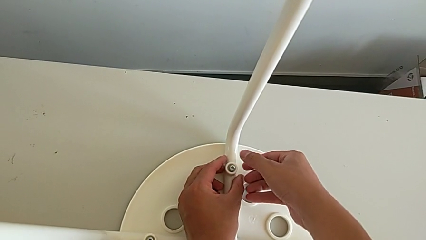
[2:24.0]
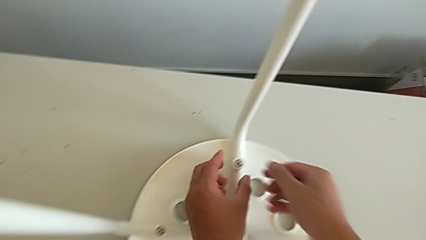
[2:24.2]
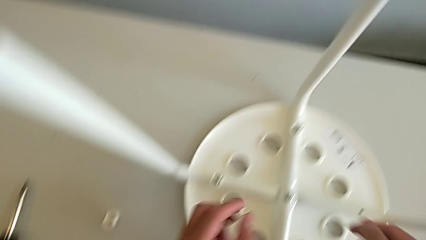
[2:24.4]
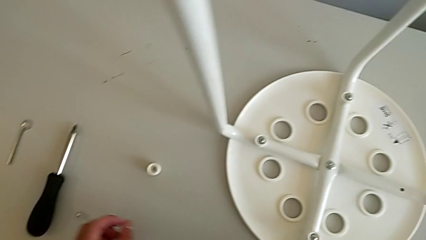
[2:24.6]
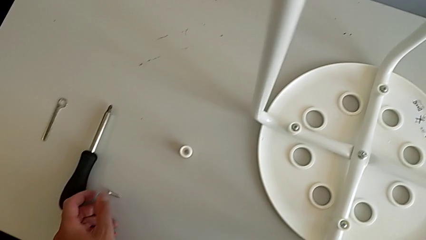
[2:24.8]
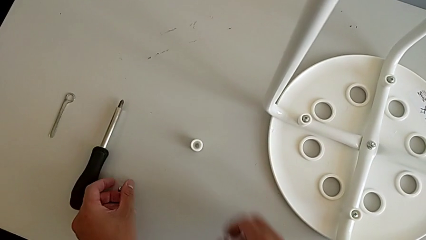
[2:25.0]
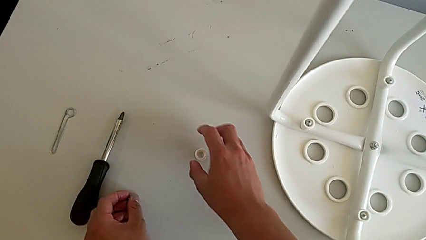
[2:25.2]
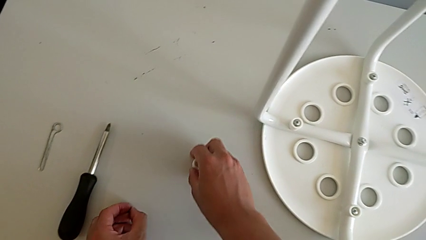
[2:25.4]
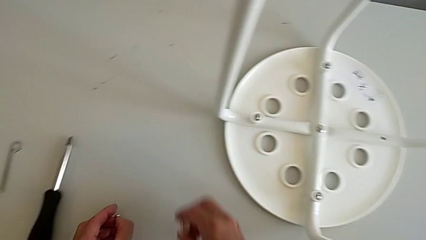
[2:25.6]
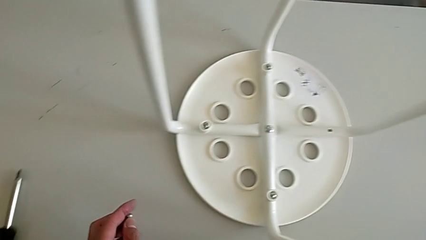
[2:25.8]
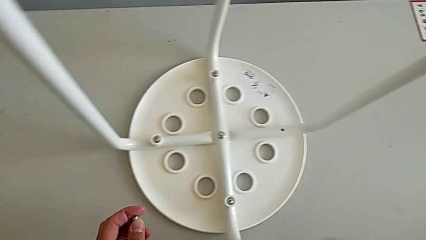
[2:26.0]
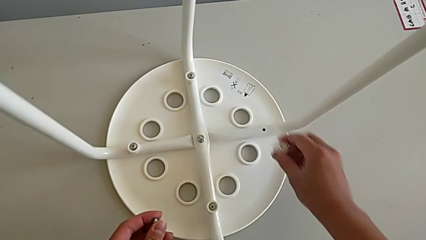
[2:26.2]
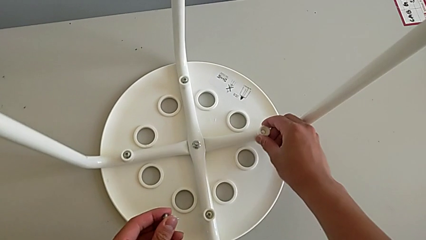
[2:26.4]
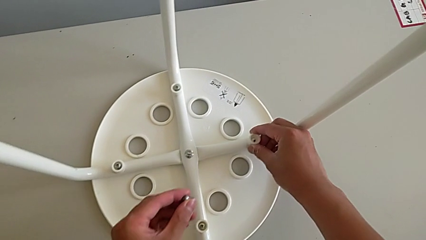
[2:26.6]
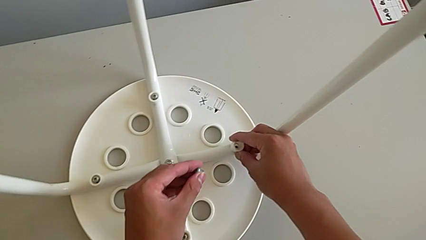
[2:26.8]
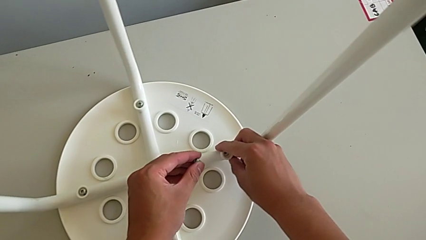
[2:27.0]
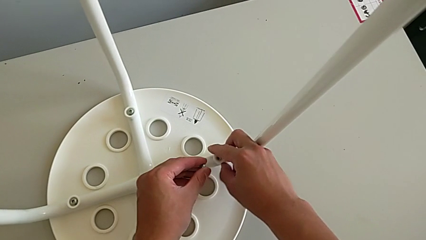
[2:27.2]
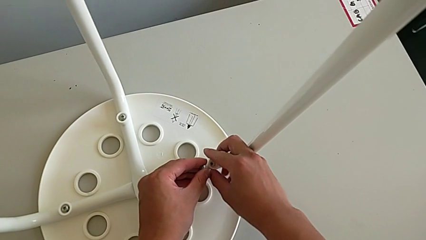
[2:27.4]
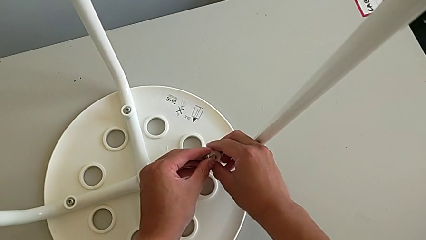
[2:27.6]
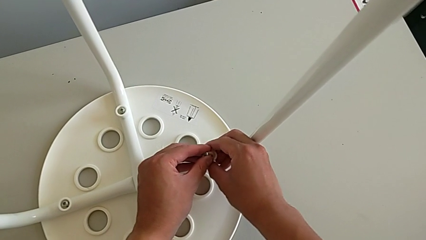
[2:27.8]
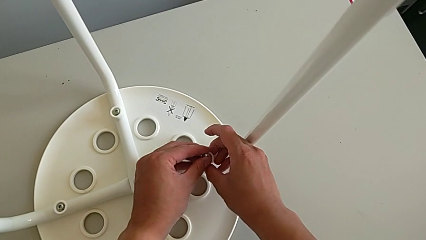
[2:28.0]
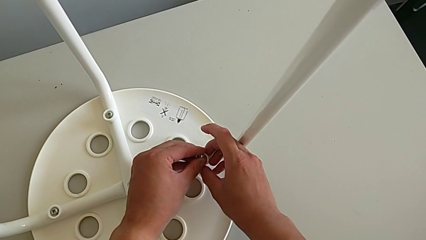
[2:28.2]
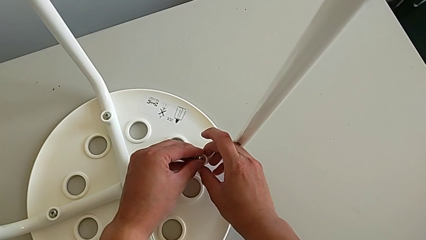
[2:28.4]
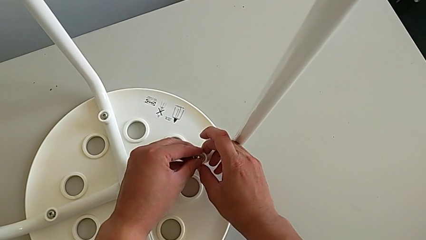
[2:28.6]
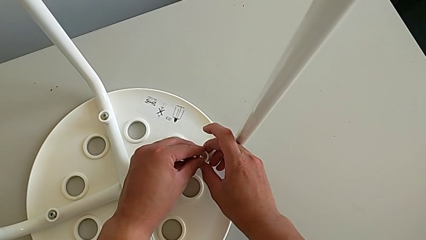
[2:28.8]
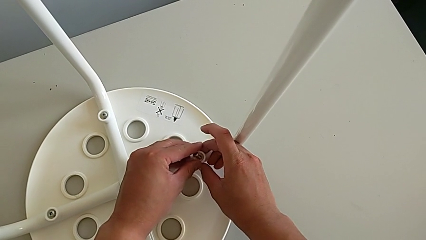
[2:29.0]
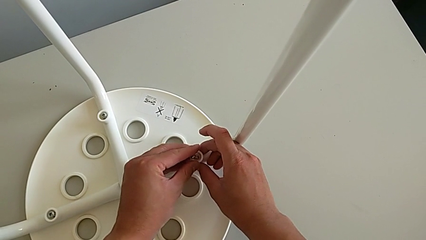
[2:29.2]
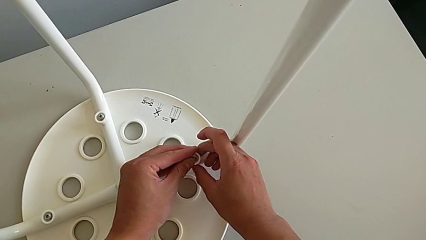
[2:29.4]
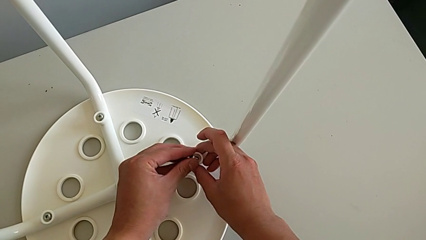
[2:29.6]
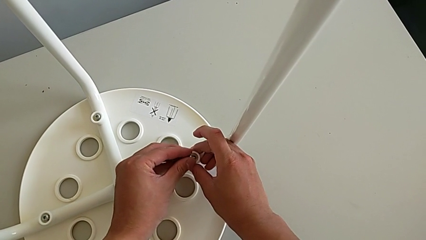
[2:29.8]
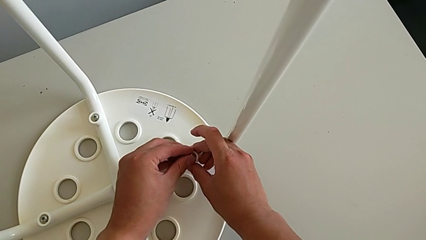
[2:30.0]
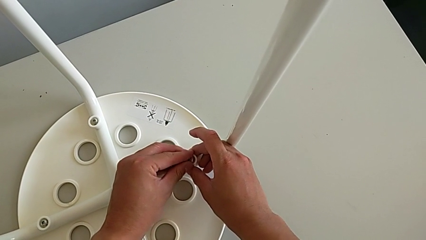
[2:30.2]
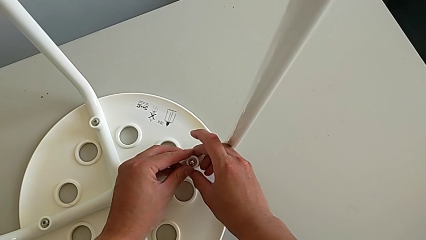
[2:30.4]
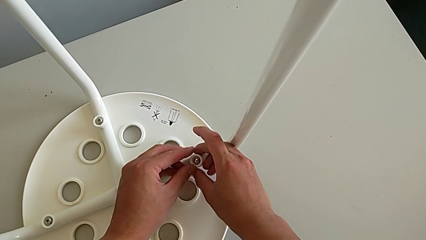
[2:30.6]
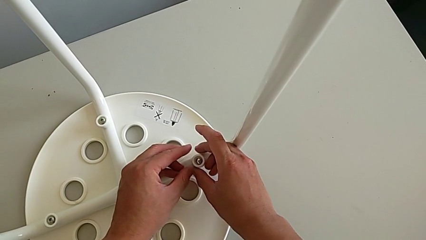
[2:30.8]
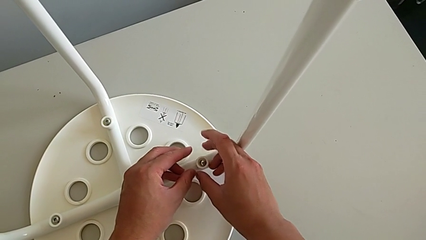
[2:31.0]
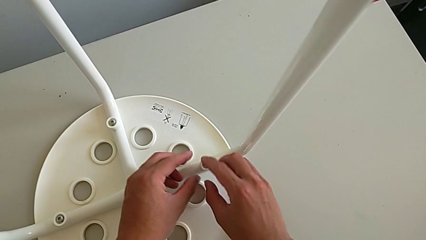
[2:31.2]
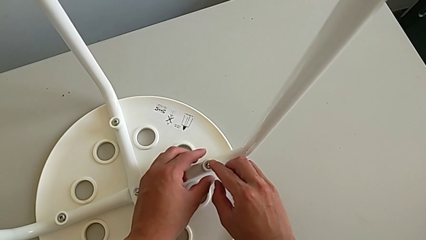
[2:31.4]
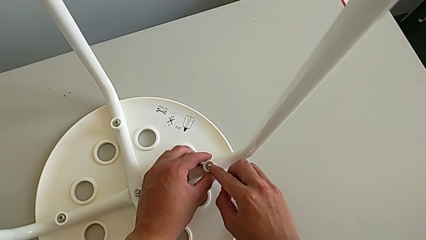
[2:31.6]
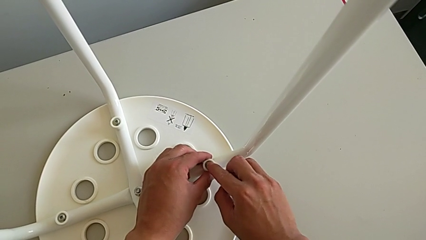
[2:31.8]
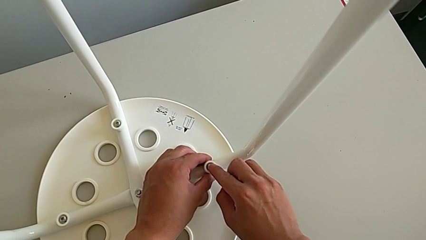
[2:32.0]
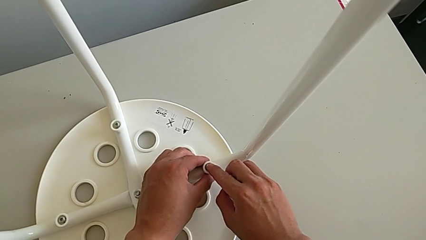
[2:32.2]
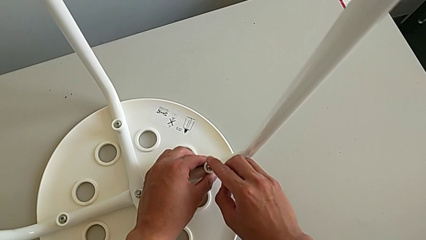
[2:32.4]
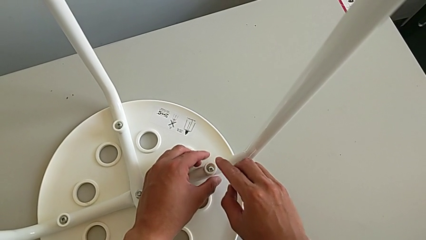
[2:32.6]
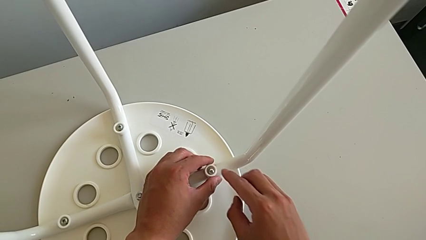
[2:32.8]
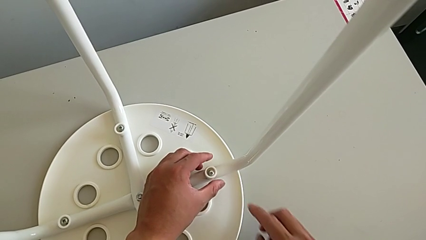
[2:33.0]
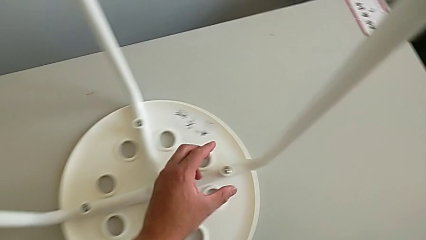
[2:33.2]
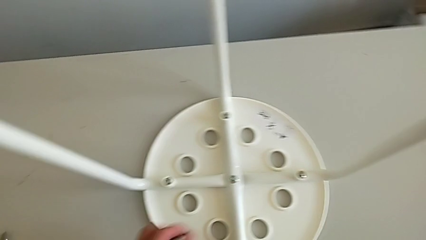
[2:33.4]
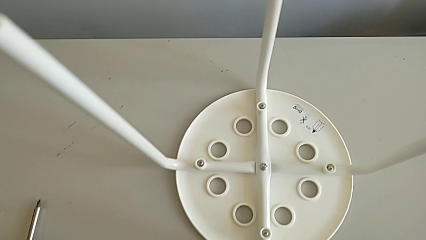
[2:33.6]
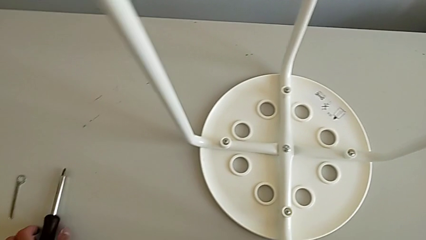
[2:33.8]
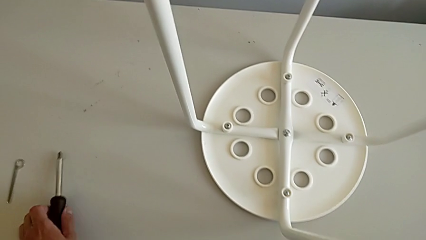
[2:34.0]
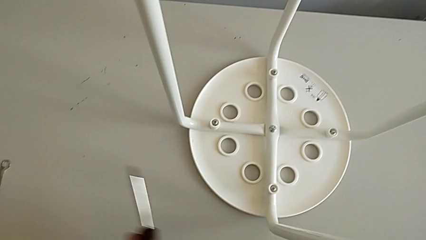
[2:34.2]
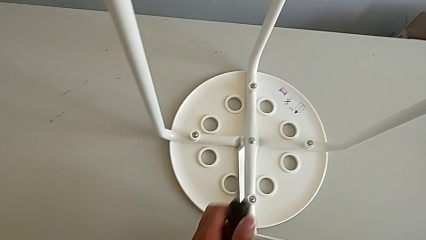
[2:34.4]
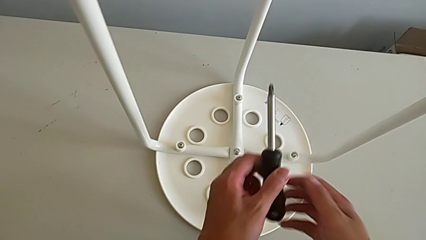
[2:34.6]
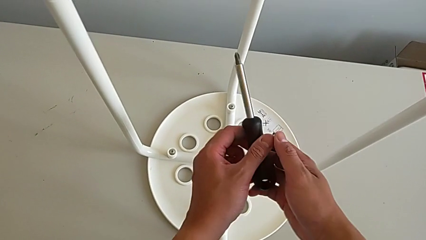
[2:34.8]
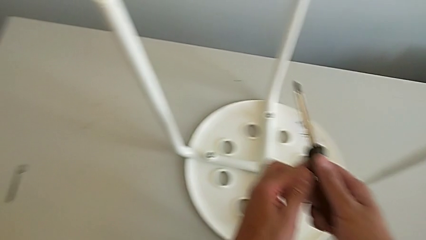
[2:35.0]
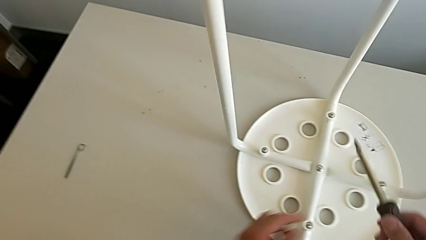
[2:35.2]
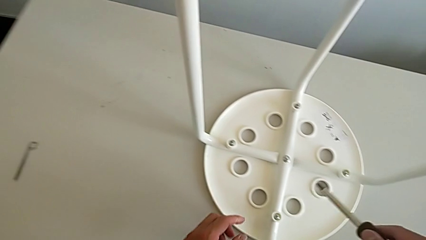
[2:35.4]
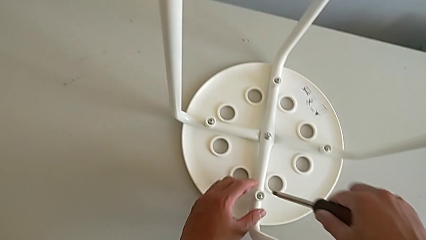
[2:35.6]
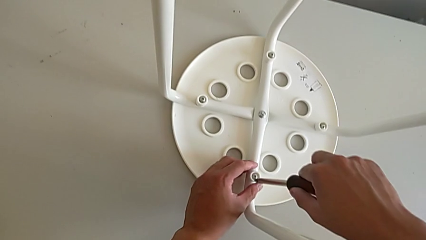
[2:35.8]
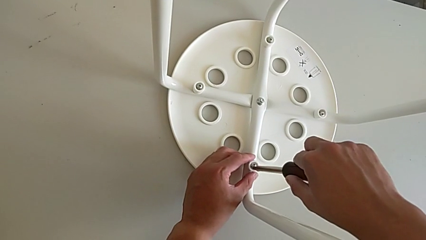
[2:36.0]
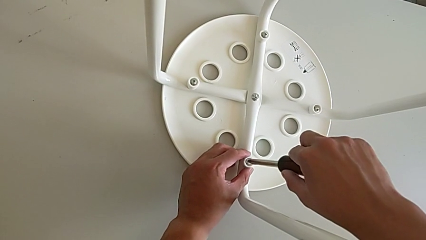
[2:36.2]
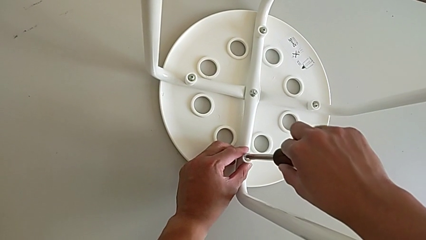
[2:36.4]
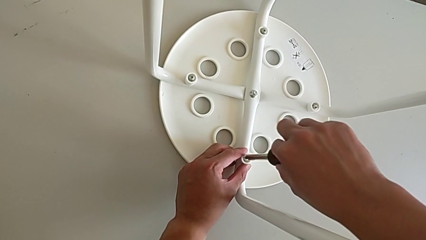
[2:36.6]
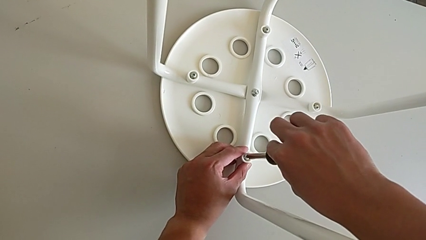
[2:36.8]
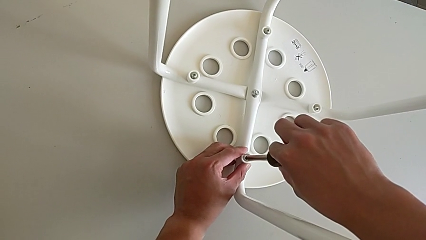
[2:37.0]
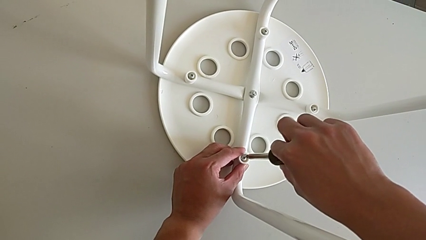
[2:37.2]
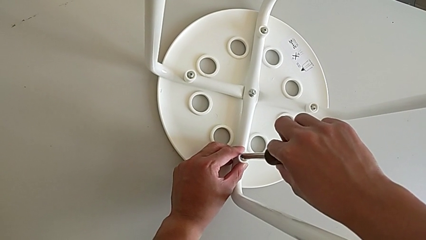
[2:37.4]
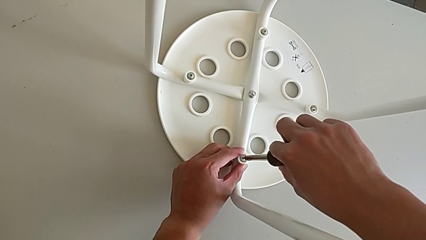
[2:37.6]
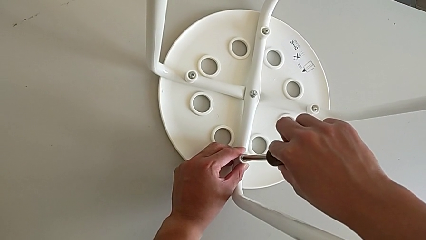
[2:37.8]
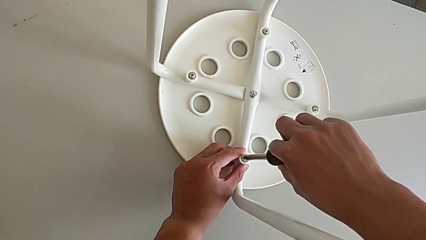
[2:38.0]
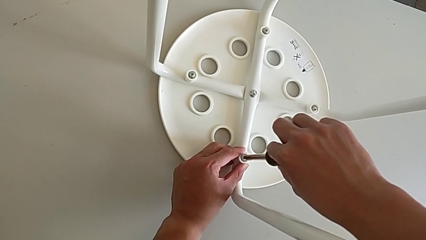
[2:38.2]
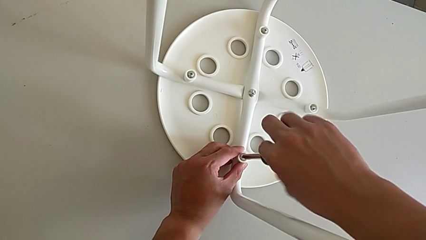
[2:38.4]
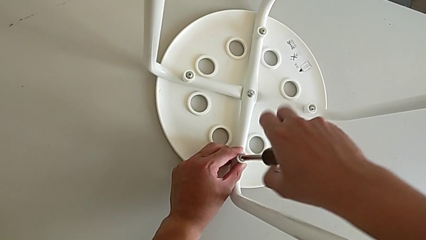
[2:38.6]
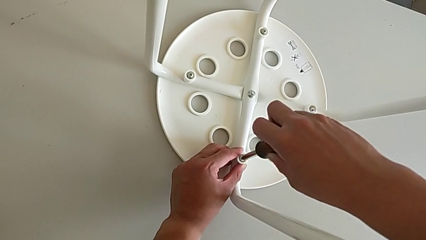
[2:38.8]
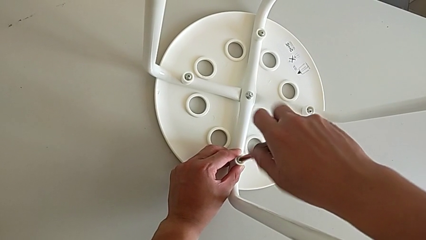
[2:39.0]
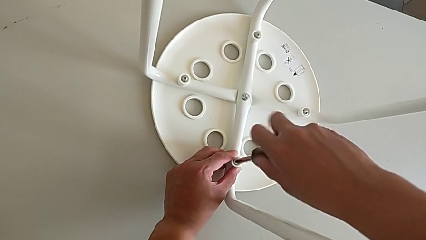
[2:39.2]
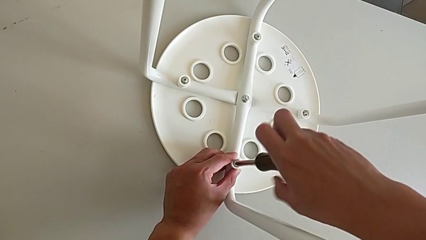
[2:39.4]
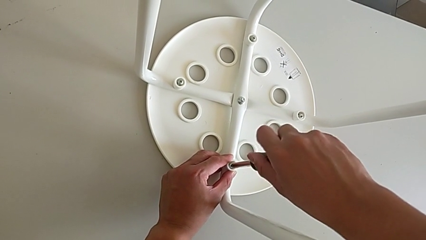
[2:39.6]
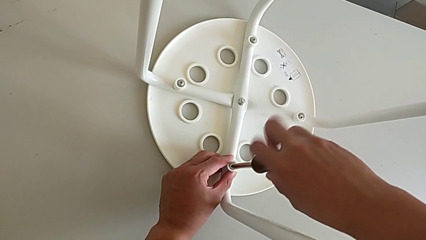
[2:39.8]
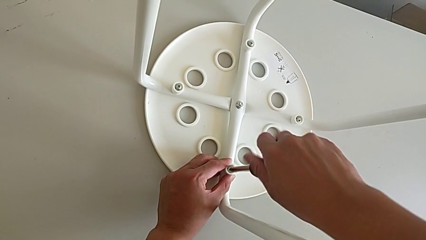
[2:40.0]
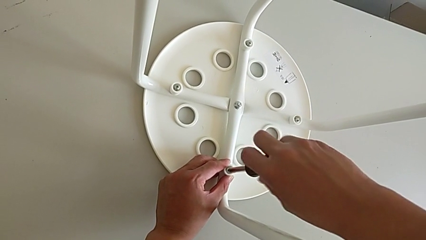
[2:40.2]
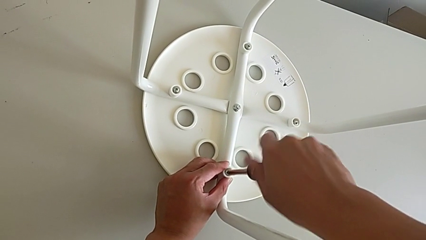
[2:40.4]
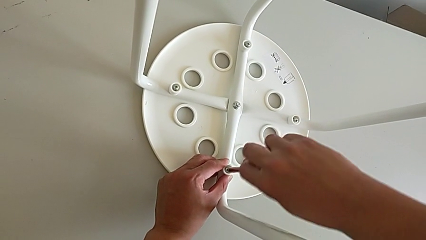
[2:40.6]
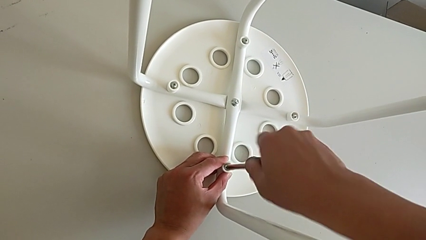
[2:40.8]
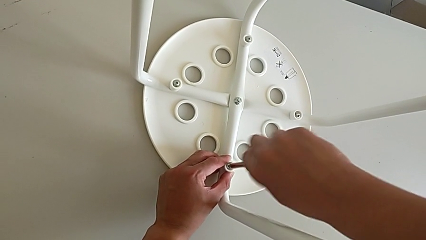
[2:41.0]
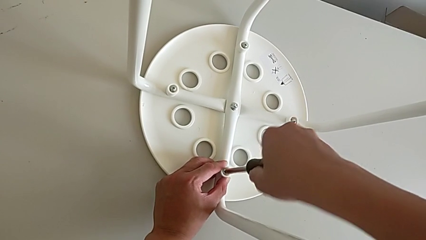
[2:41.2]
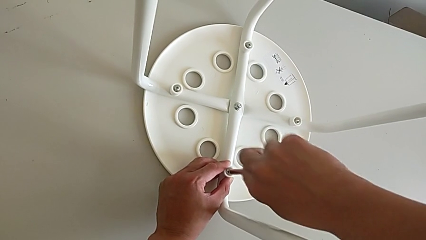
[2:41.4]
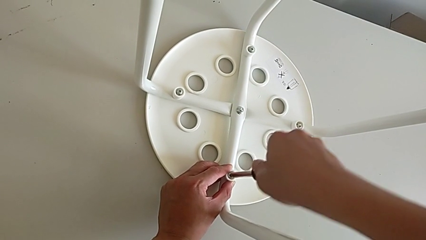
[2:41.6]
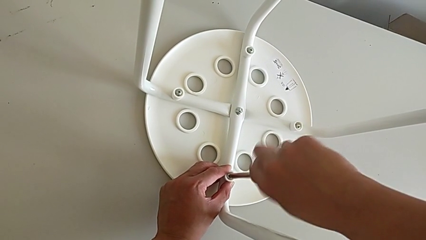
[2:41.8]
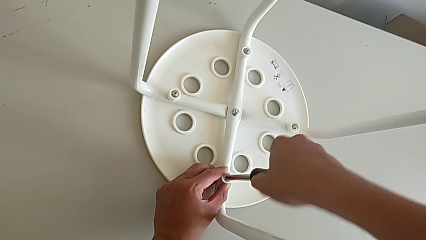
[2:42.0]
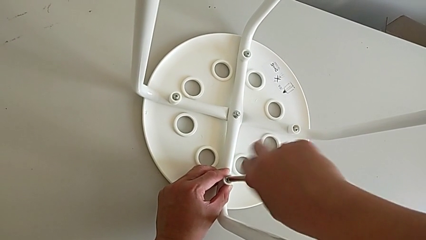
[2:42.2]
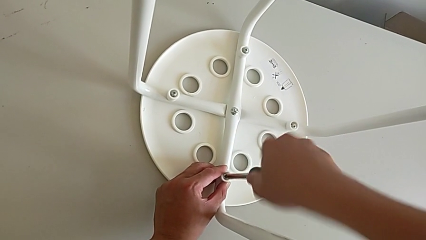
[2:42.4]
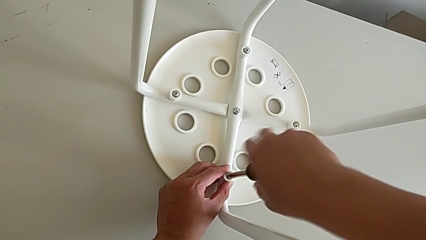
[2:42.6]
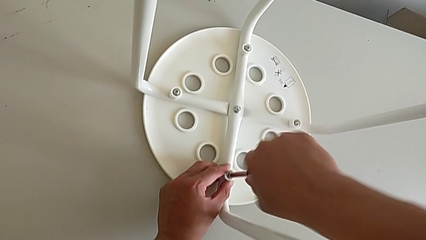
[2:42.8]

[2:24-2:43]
The camera wearer is assembling the legs with the seat. They grab the fourth screw, grab the fourth washer, place it, insert the fourth screw, align the fourth washer and align the fourth screw. They grab the screwdriver with the left hand, grab it with the right hand, insert it and begin to screw the first screw.
